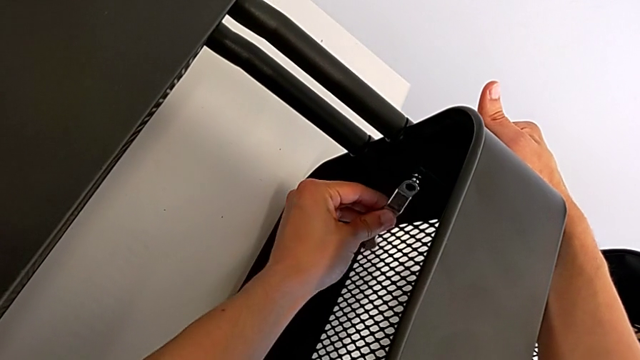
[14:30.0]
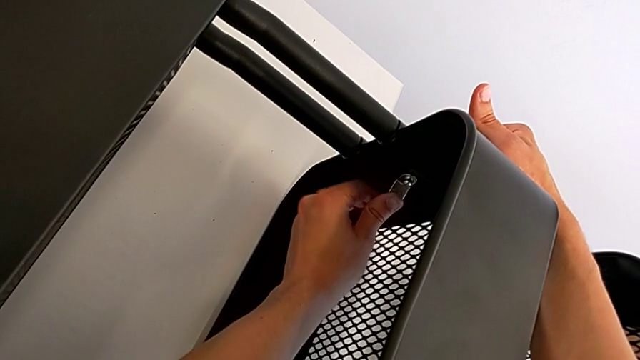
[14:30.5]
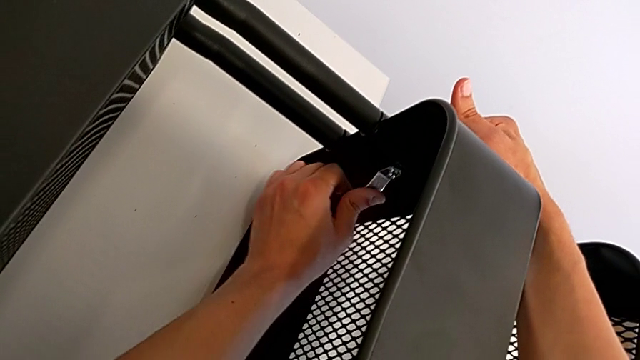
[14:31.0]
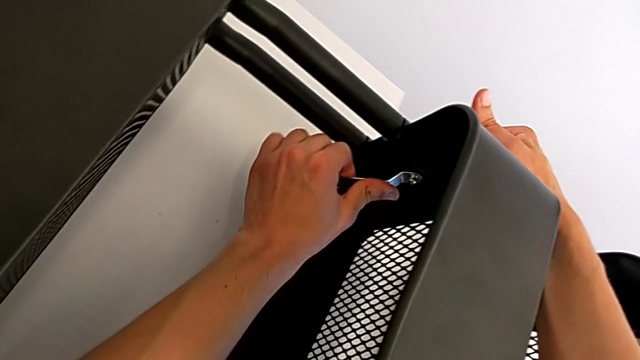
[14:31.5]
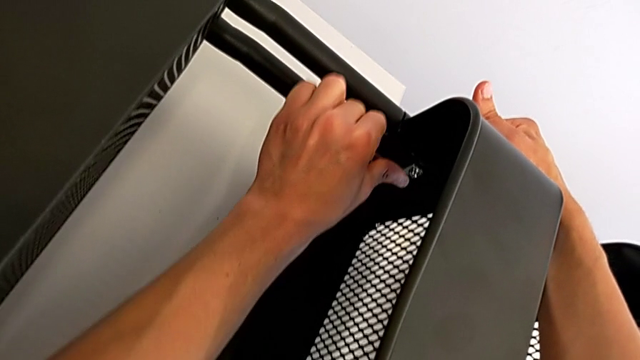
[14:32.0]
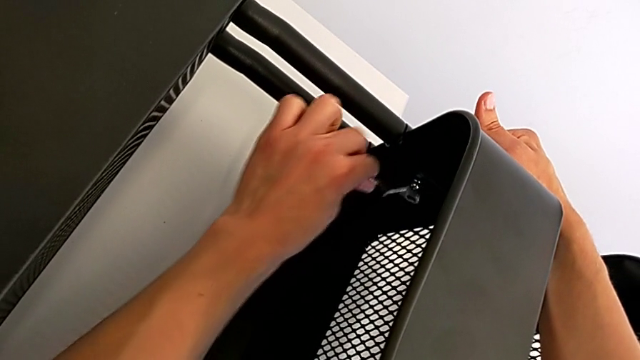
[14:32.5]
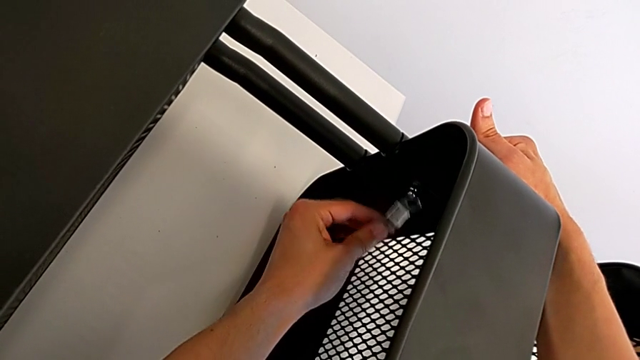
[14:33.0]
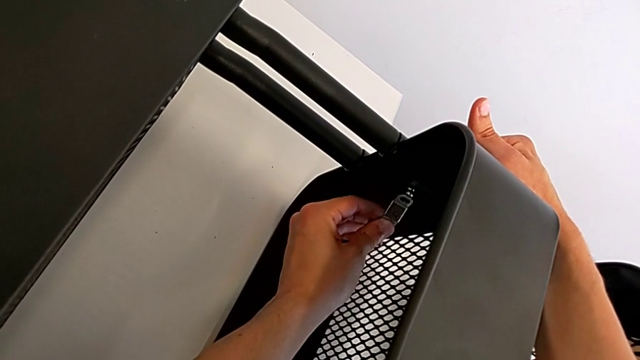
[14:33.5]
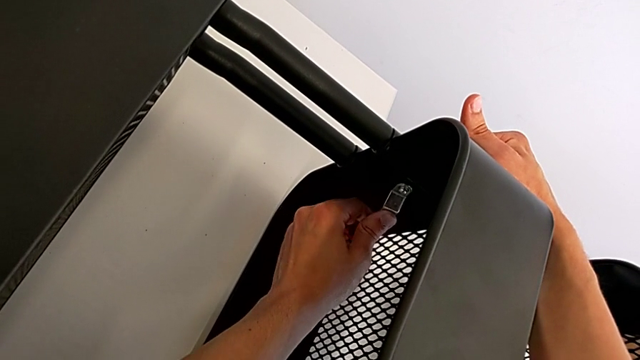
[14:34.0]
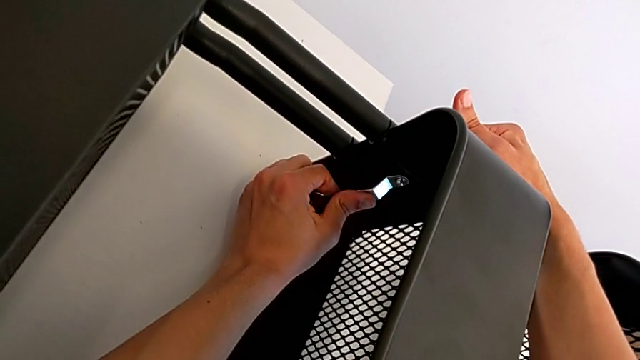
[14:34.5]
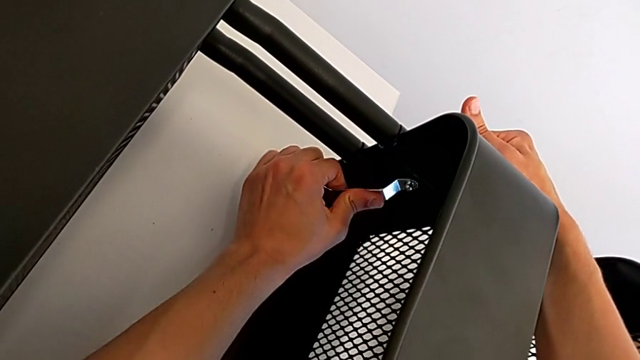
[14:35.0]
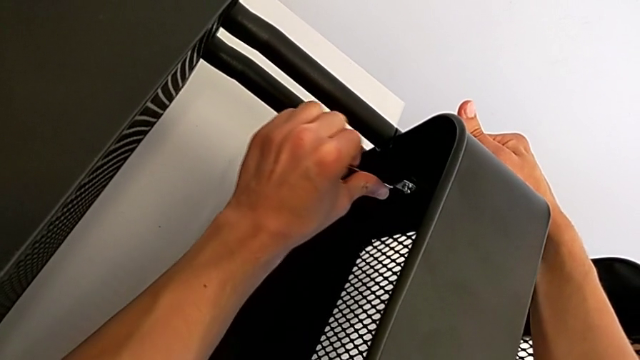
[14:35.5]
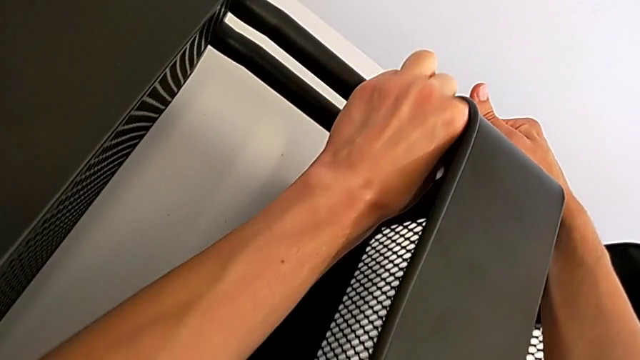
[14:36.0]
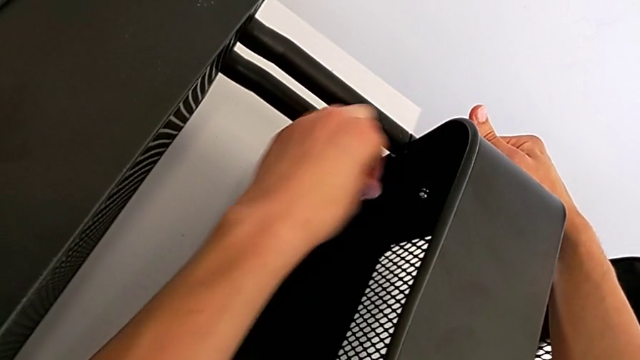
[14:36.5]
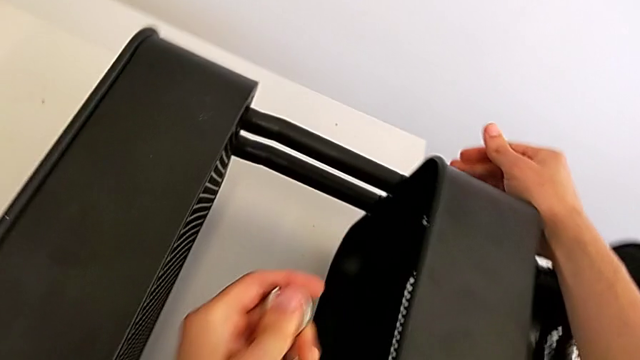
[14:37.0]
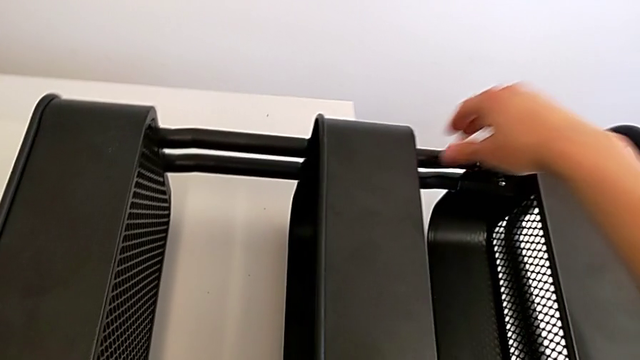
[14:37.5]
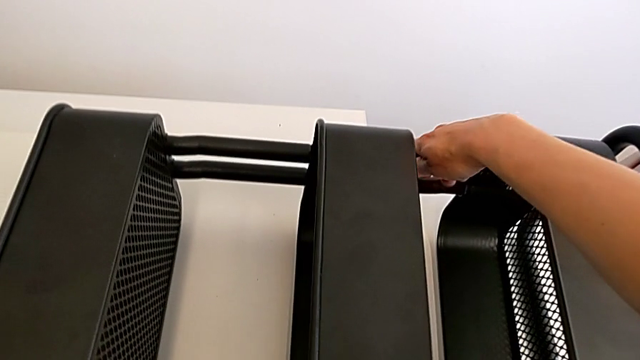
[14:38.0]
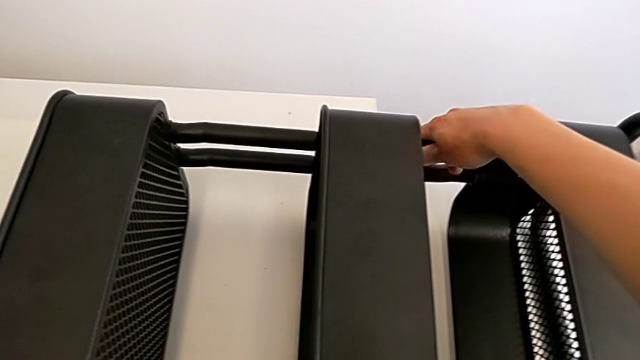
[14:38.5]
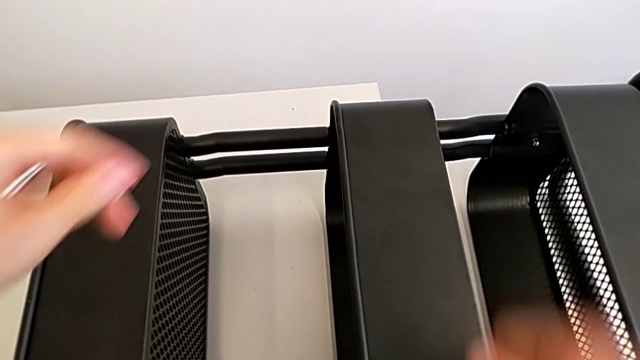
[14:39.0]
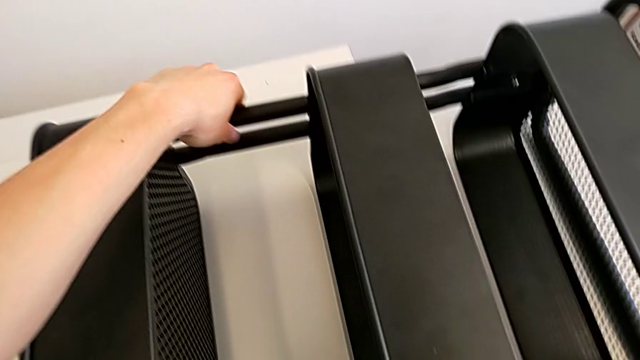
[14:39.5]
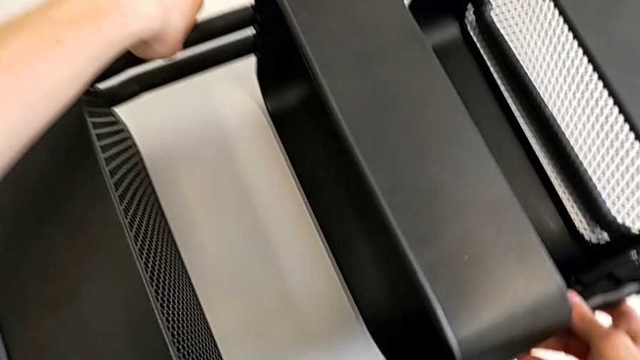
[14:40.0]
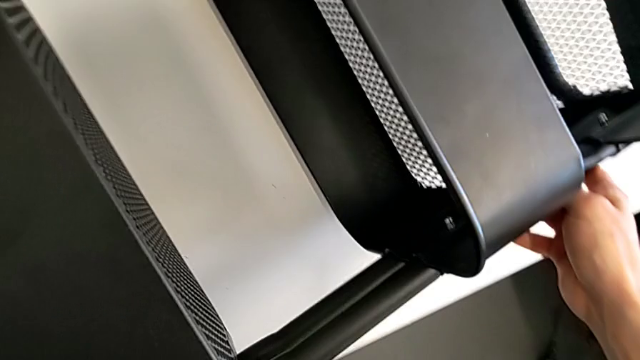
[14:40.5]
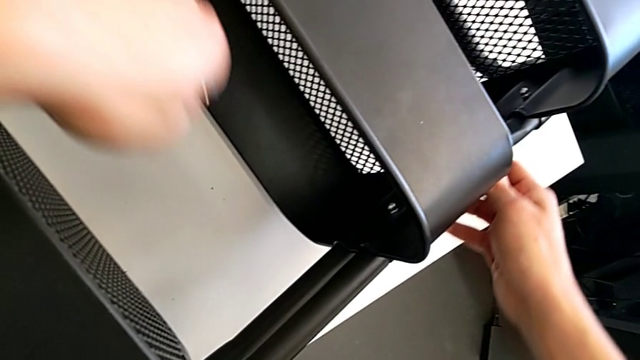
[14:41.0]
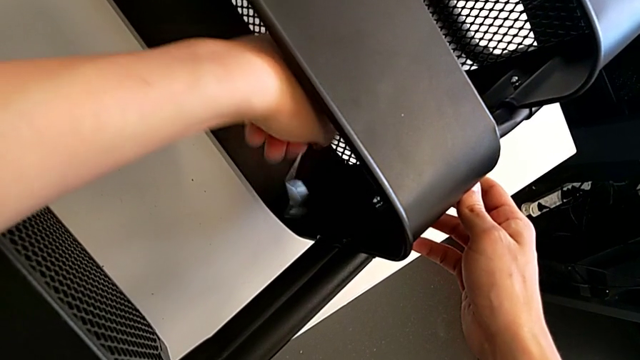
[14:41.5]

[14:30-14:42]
The camera wearer is assembling the middle tray. They keep screwing the bolt, withdraw the spanner wrench, rotate the utility cart and insert the spanner wrench.

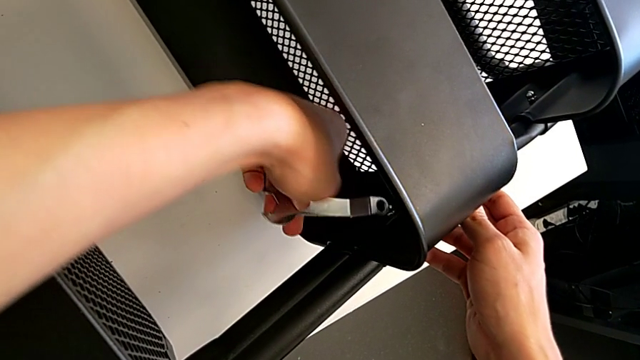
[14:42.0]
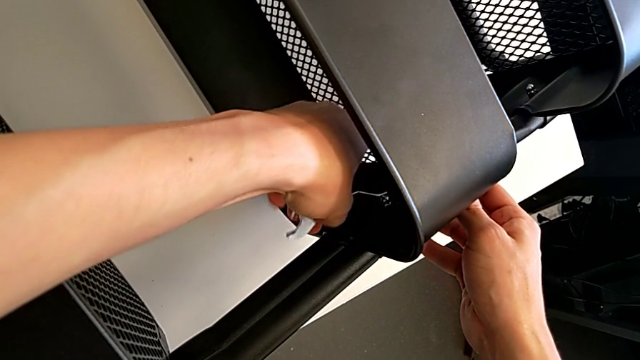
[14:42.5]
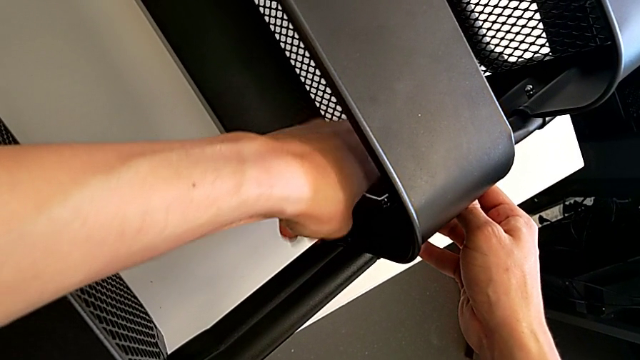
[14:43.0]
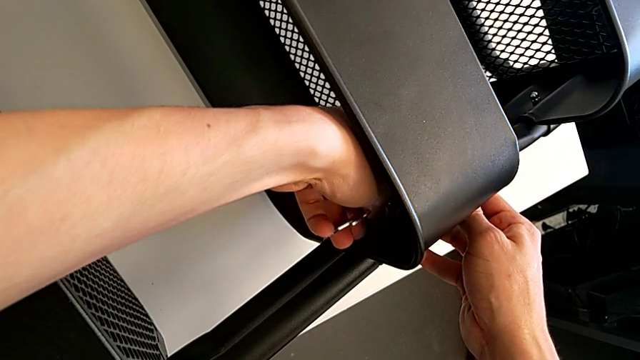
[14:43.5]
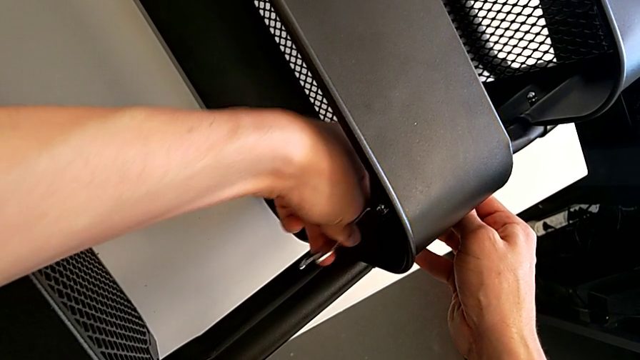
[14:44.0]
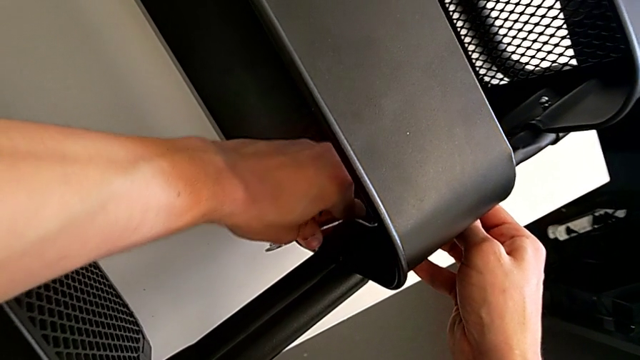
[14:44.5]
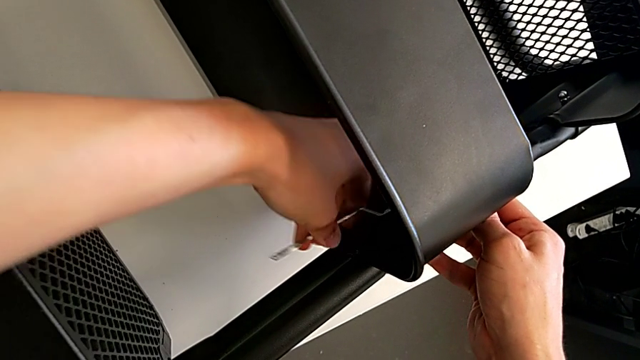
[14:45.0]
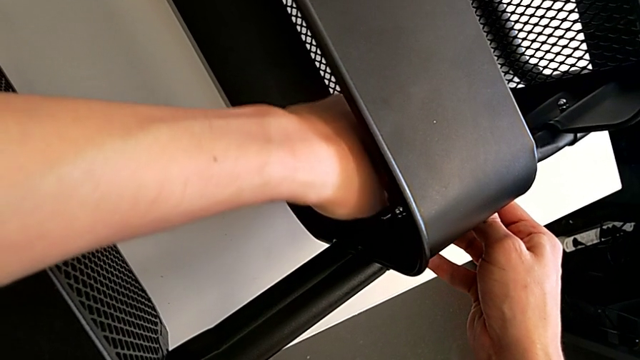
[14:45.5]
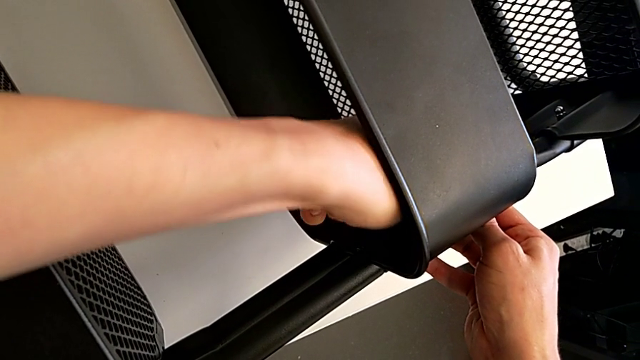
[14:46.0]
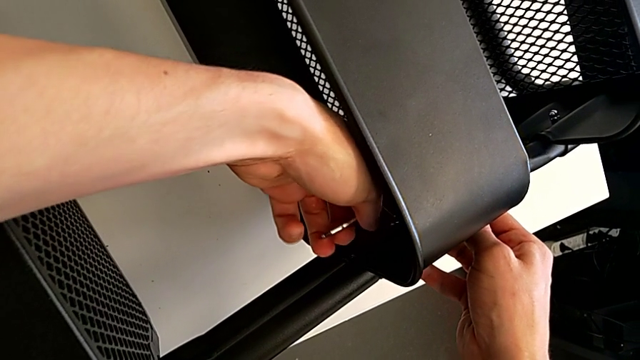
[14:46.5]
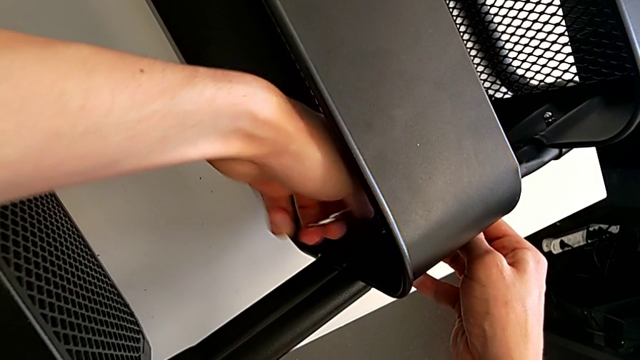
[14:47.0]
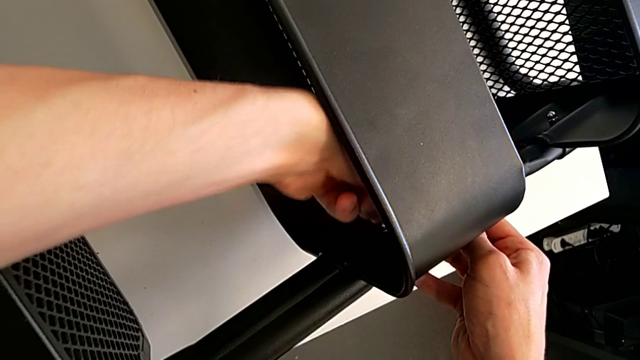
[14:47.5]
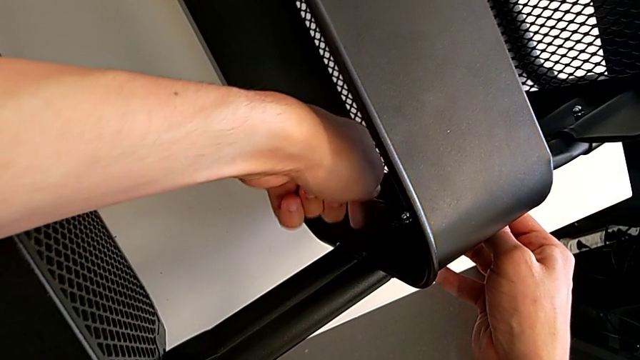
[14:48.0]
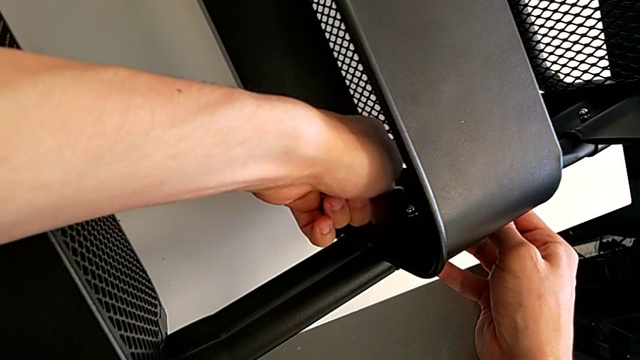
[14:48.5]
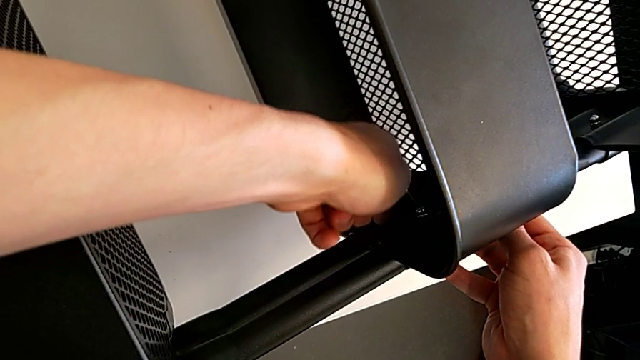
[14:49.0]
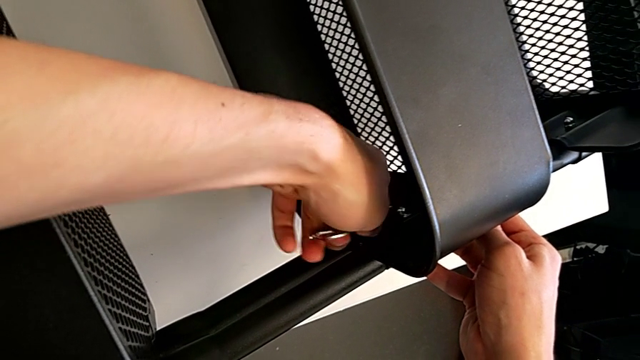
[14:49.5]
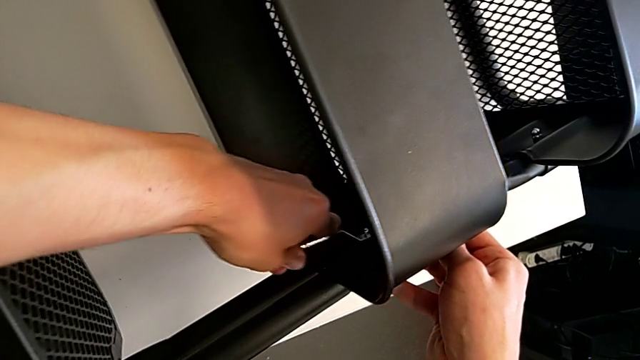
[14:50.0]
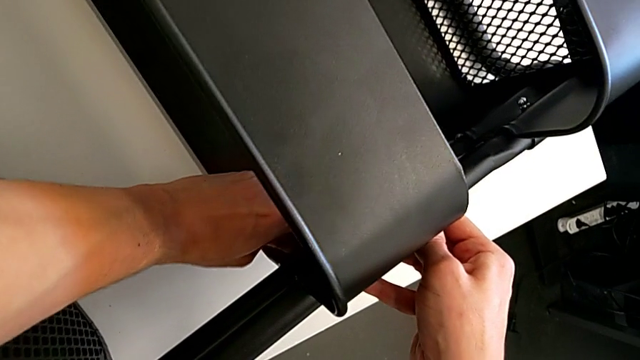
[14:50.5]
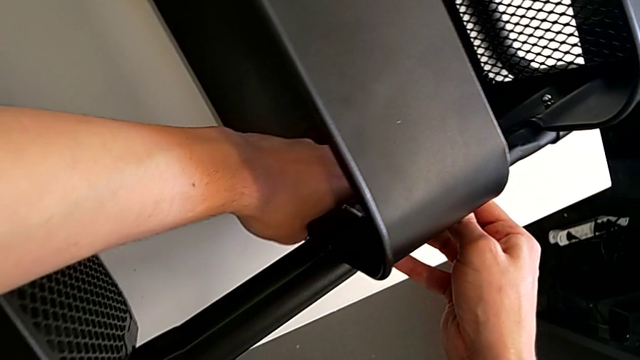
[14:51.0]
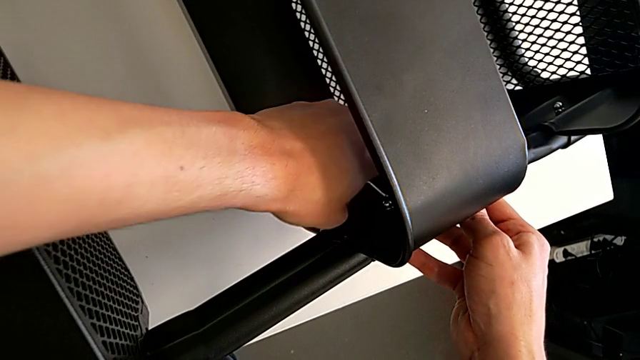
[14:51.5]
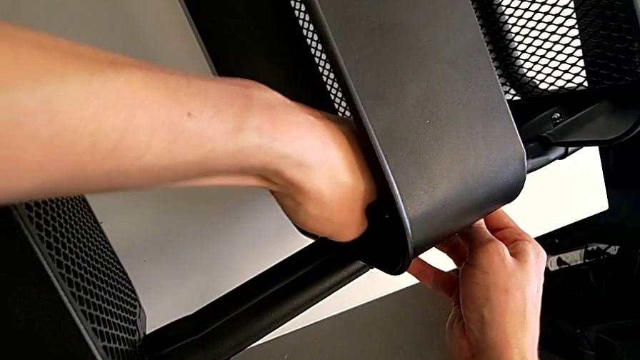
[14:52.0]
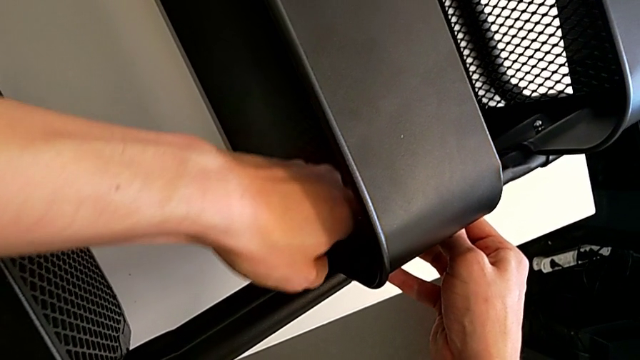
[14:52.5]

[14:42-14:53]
The camera wearer is assembling the middle tray. They begin to screw the bolt.
